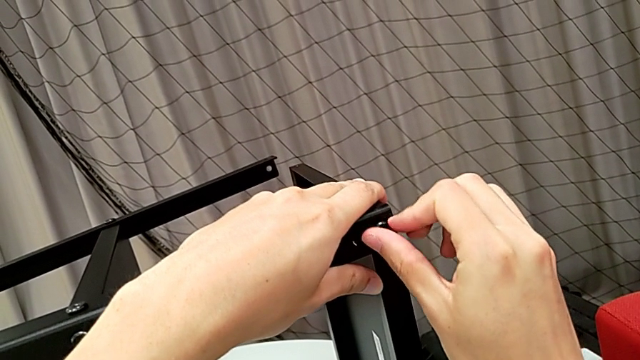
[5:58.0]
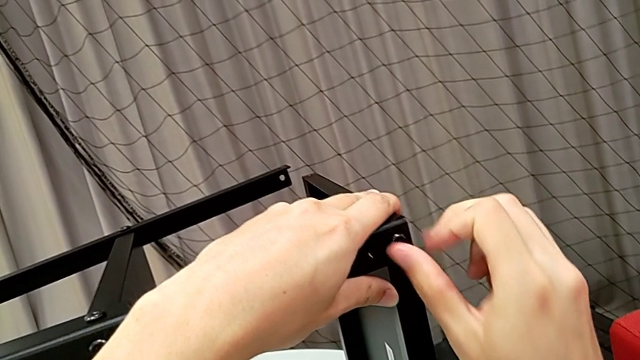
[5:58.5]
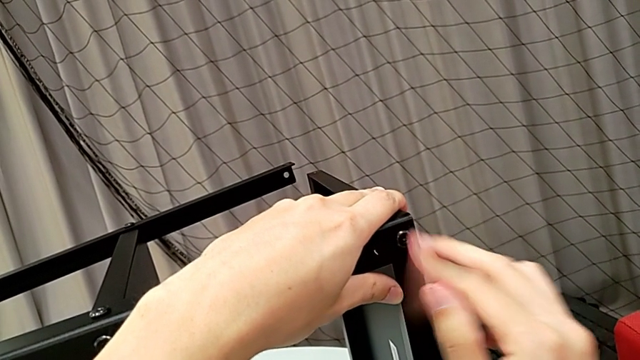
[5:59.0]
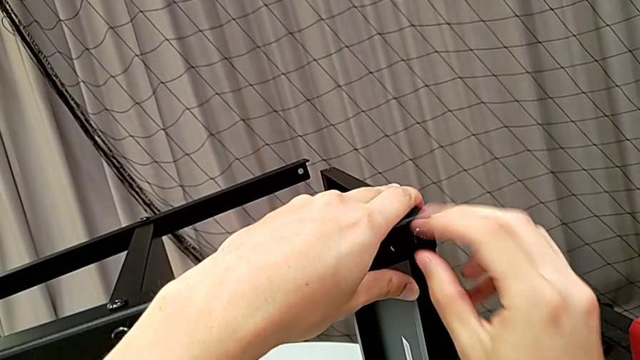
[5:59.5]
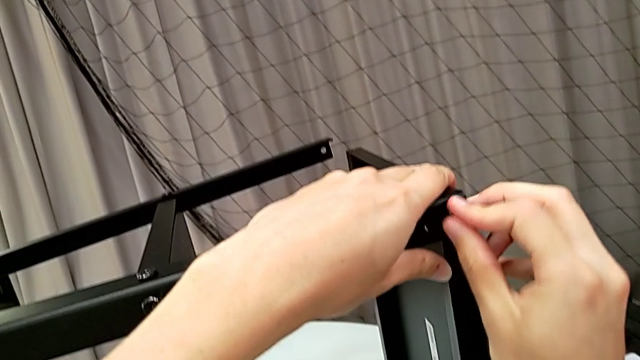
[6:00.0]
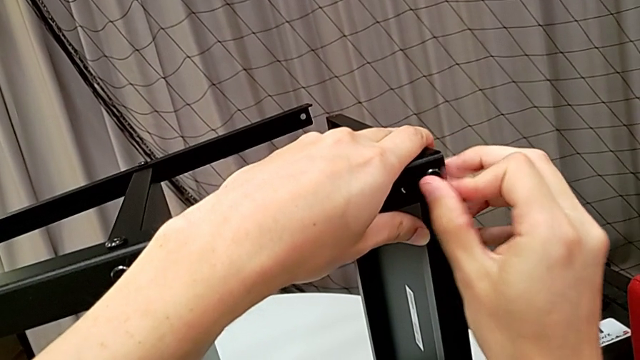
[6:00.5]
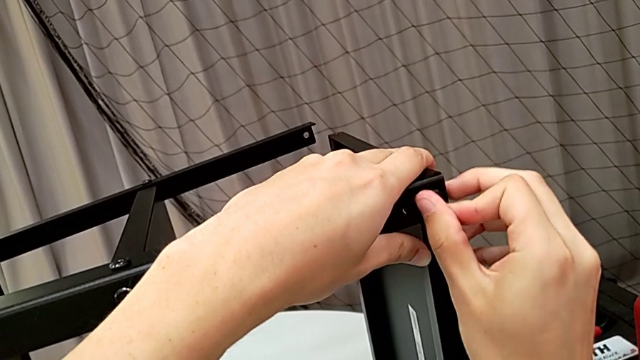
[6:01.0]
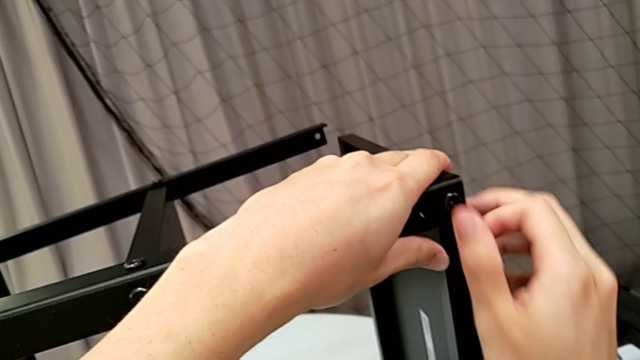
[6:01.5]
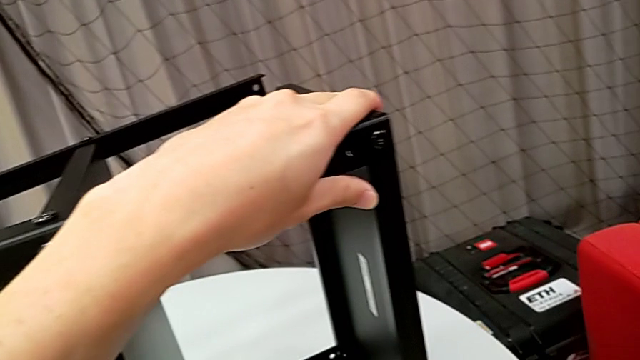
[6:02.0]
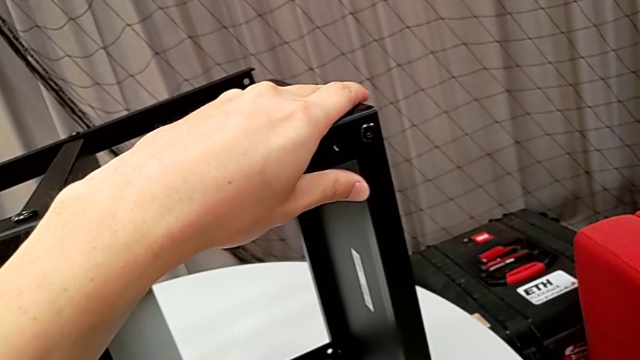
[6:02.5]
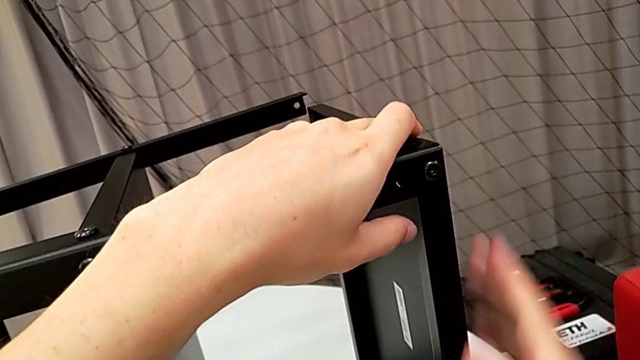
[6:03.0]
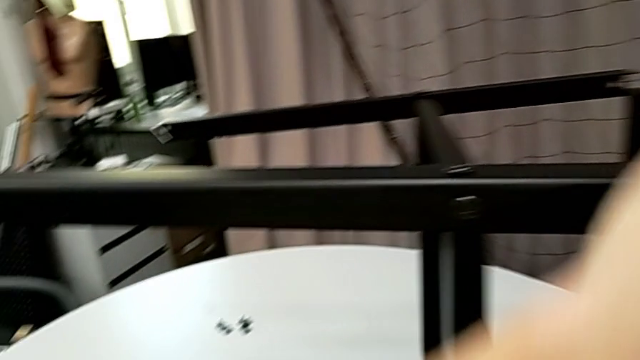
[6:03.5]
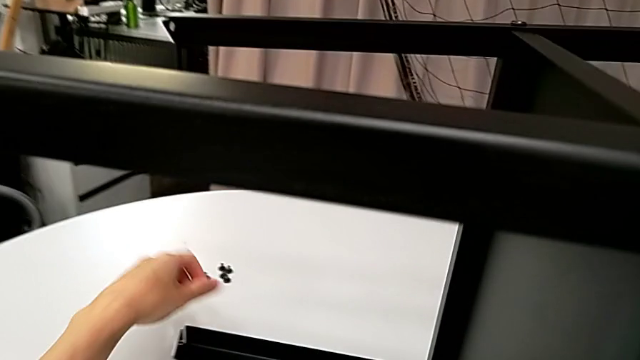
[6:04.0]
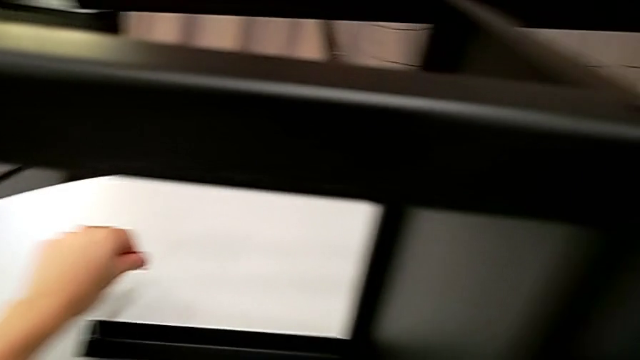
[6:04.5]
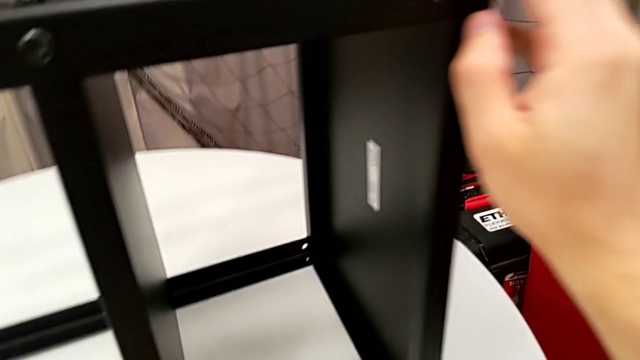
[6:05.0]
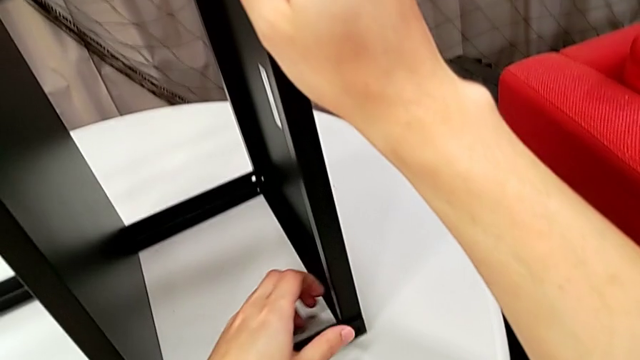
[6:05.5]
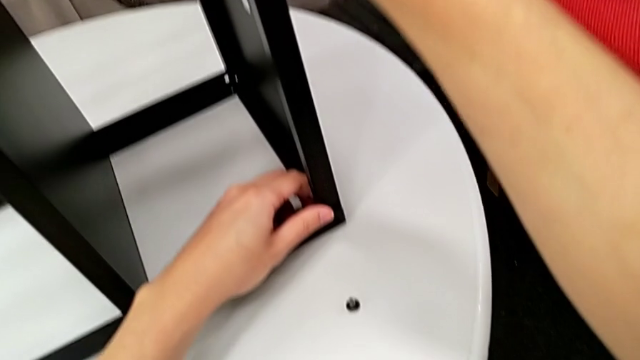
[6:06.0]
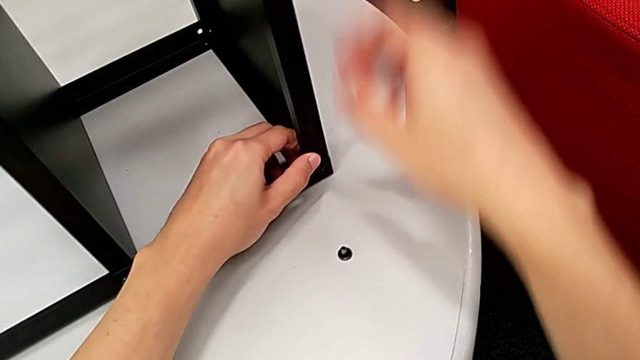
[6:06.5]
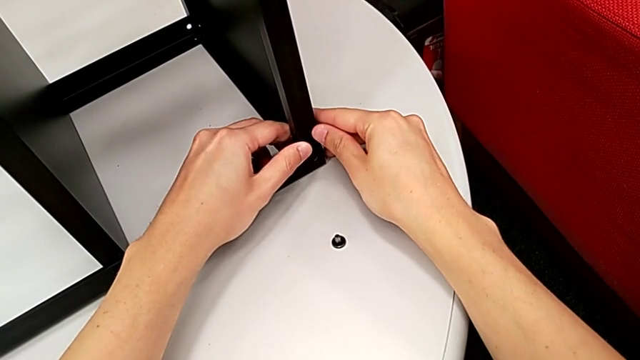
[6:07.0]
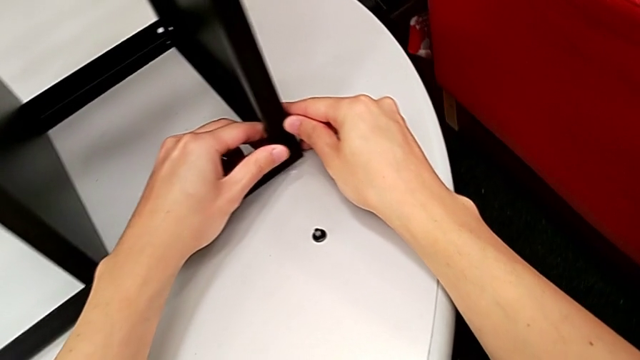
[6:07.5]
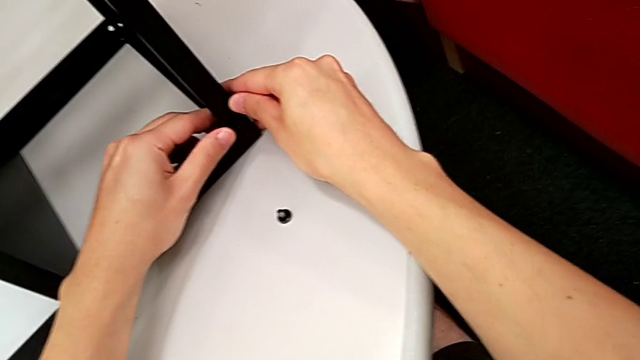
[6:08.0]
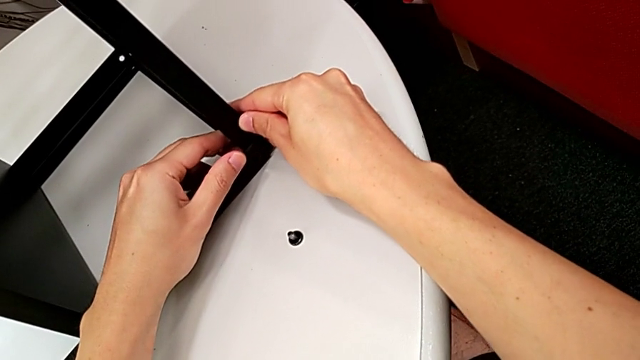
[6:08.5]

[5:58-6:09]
The camera wearer is screwing the first side to the top tray. They screw the hex socket head, inspect it, grab it, place it and align the tray.

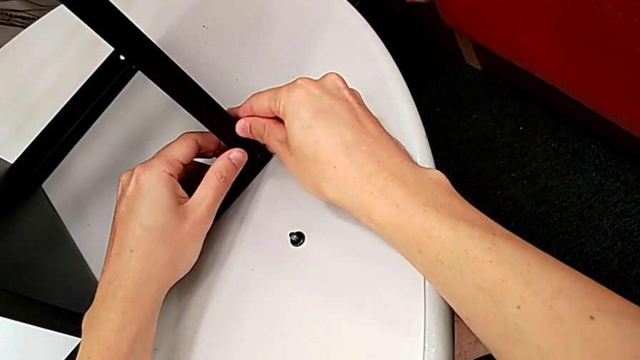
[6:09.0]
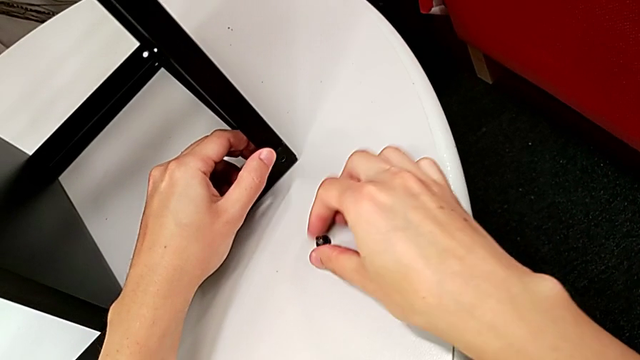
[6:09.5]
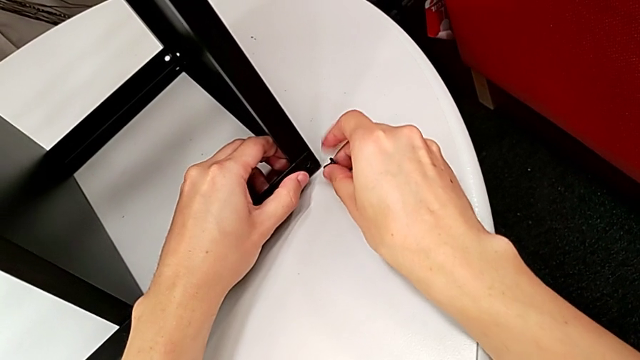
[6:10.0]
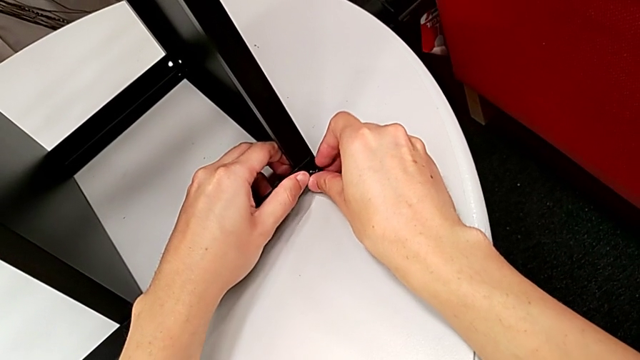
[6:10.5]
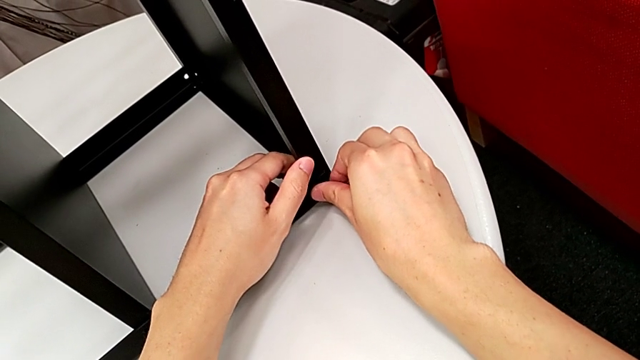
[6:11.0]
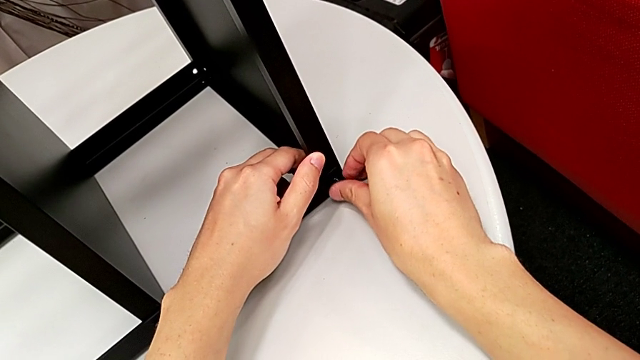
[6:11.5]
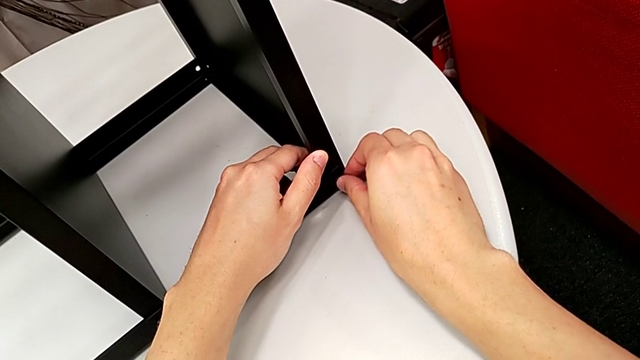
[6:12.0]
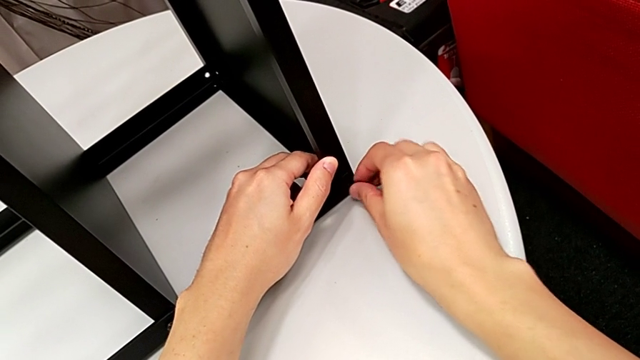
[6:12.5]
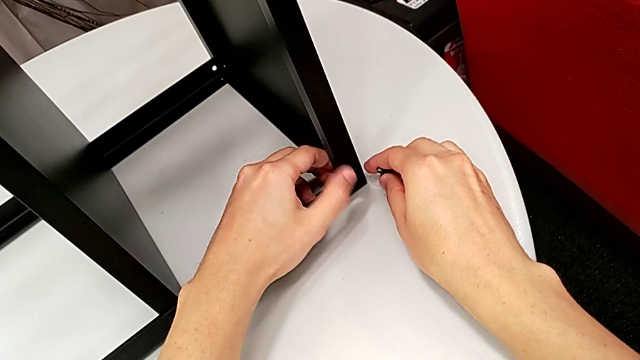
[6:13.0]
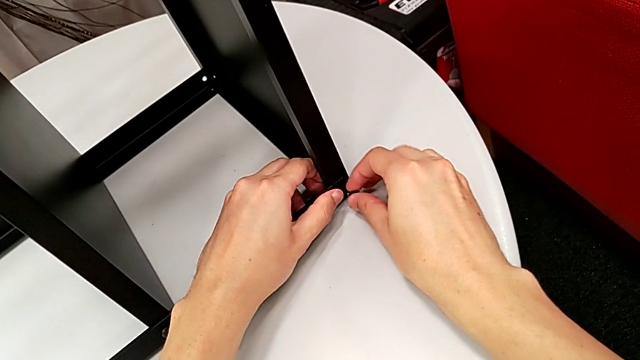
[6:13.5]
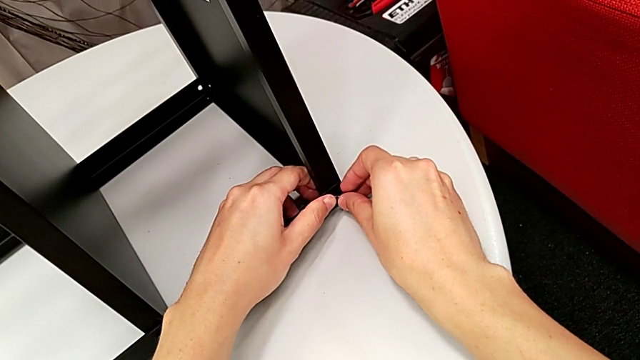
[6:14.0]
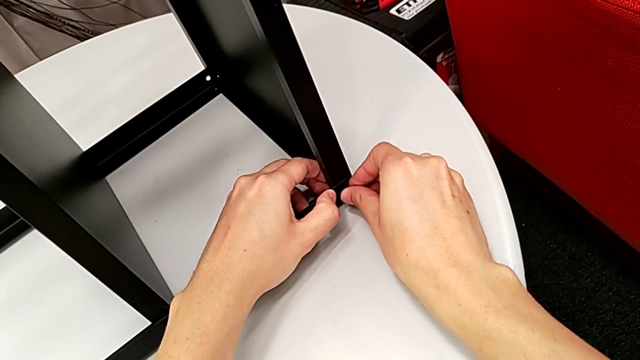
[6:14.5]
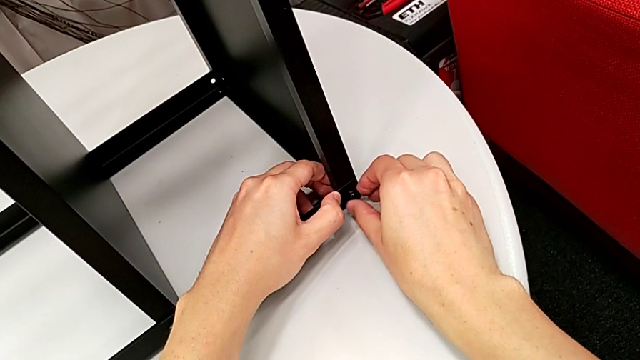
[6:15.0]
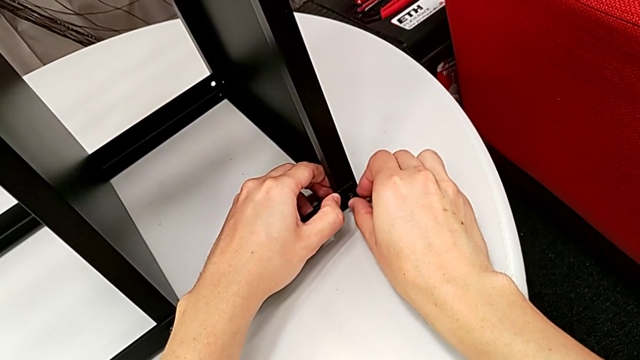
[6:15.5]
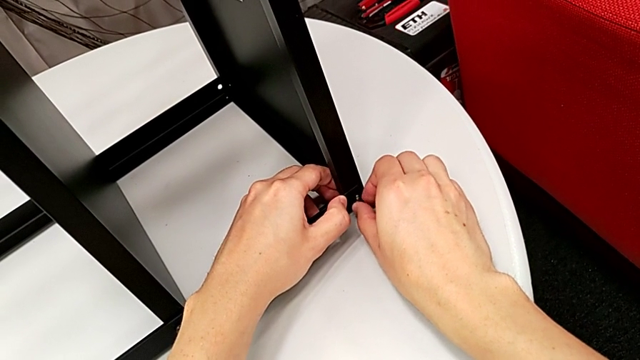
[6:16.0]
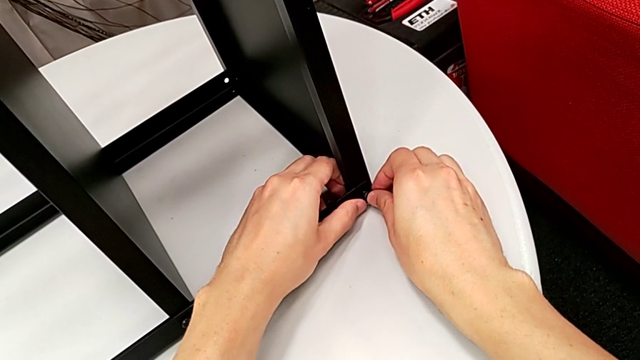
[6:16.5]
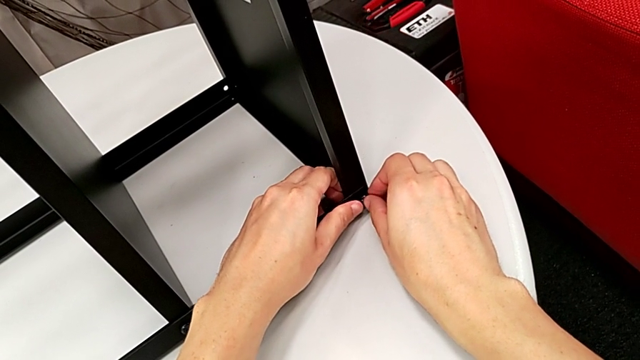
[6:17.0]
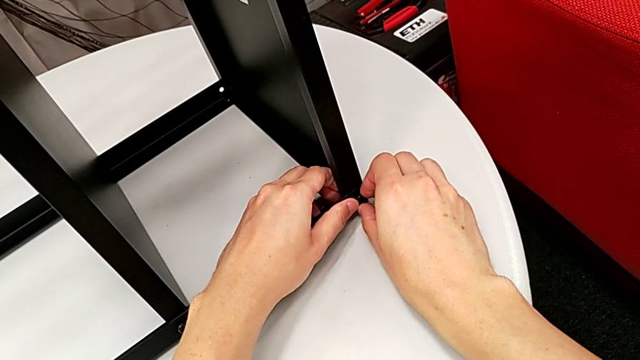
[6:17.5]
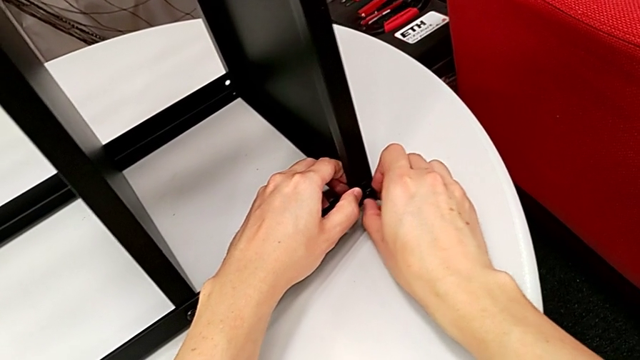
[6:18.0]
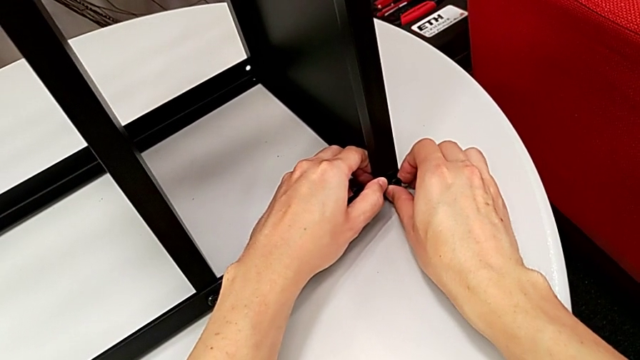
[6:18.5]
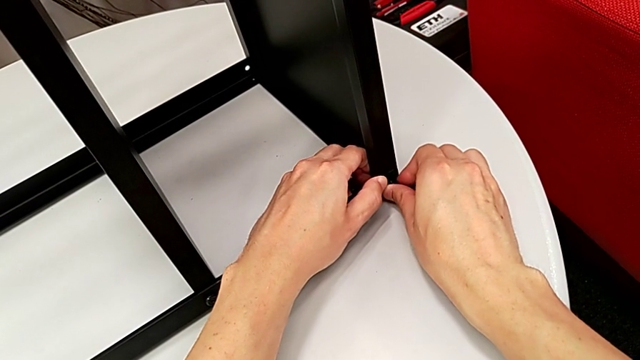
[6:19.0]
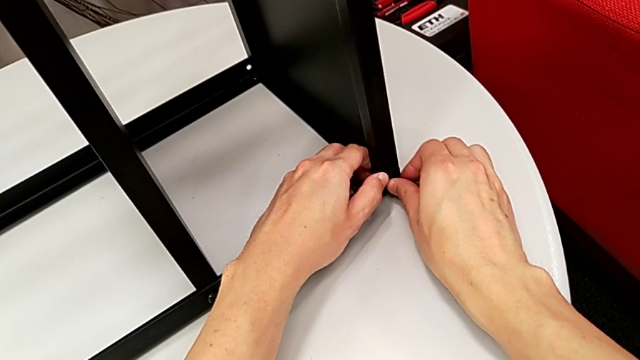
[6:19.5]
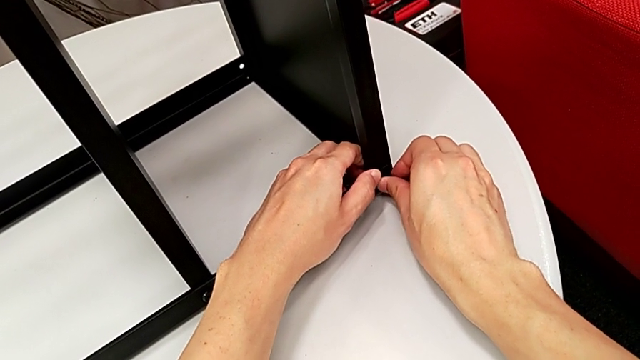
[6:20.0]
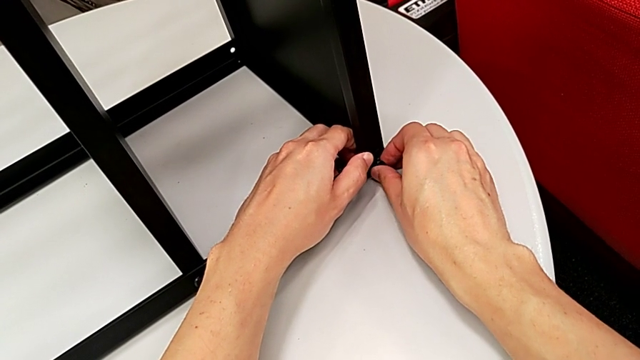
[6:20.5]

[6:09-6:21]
The camera wearer is screwing the first side to the top tray. They grab the hex socket head, insert it and begin to wrongly align it, not placing the screw correctly.
